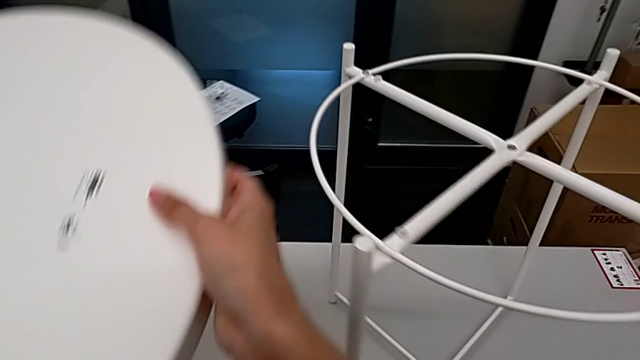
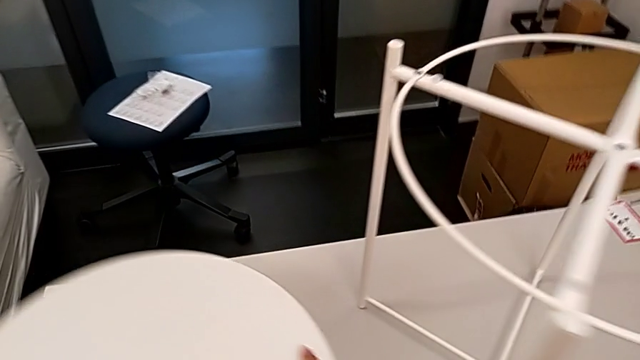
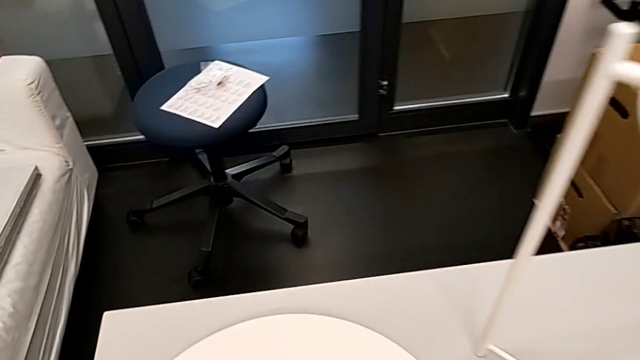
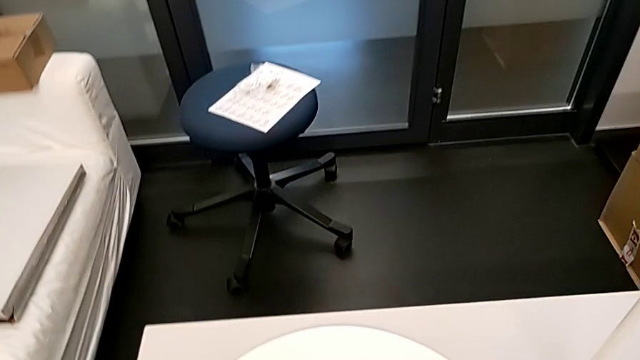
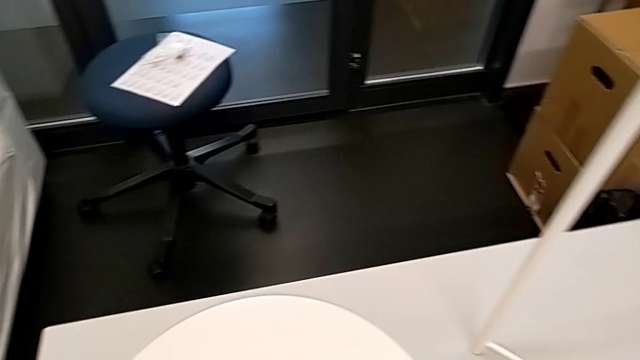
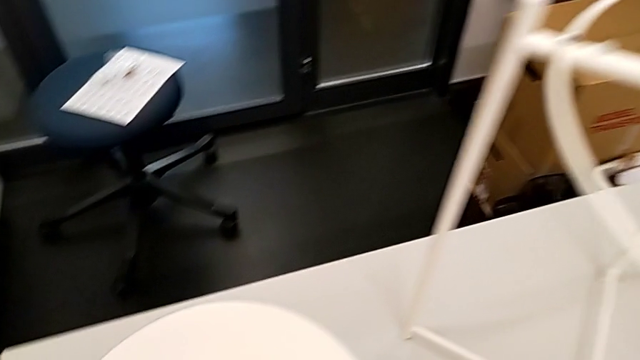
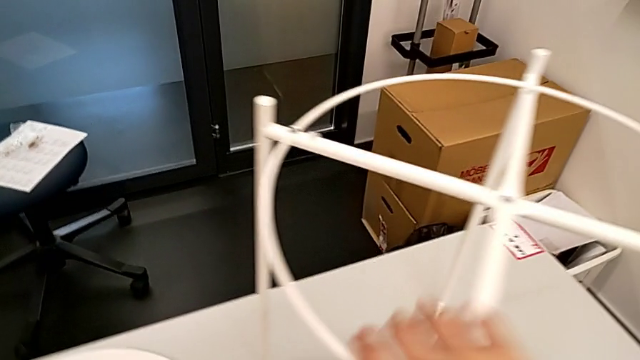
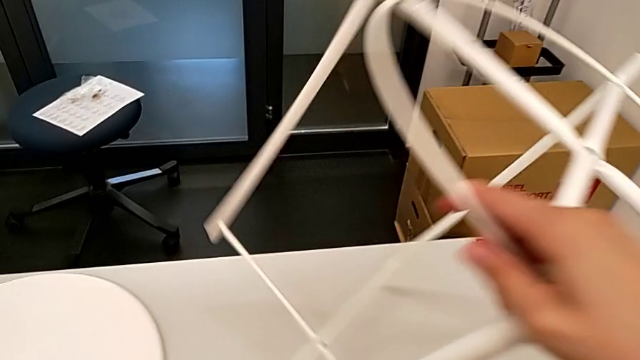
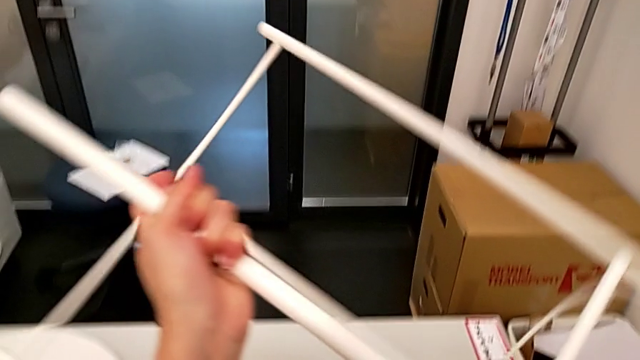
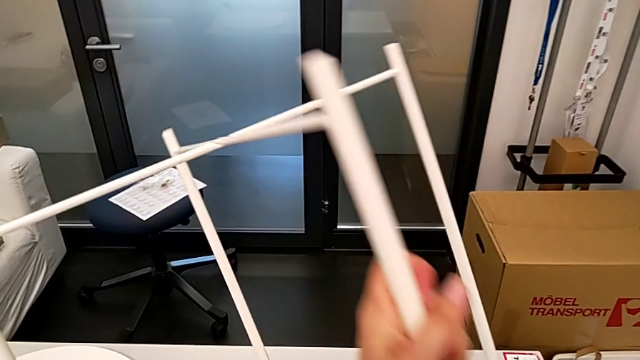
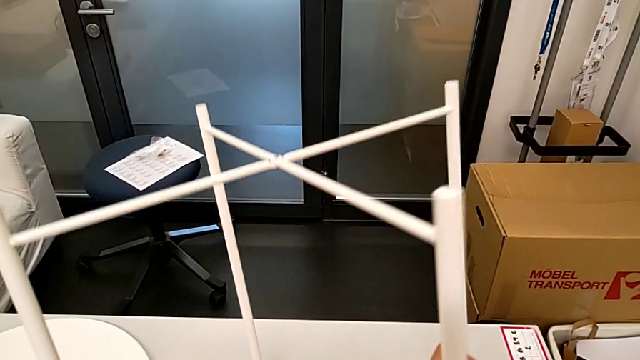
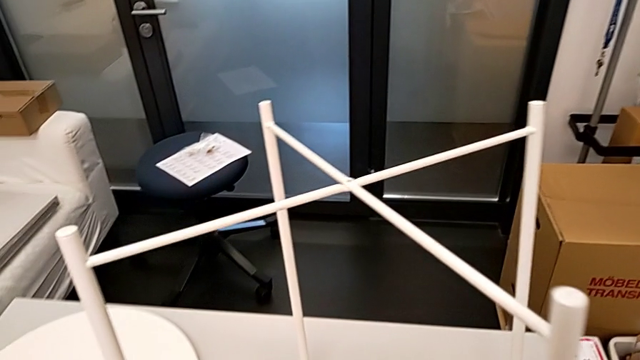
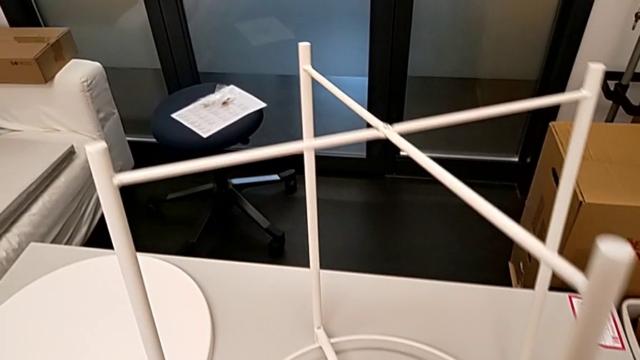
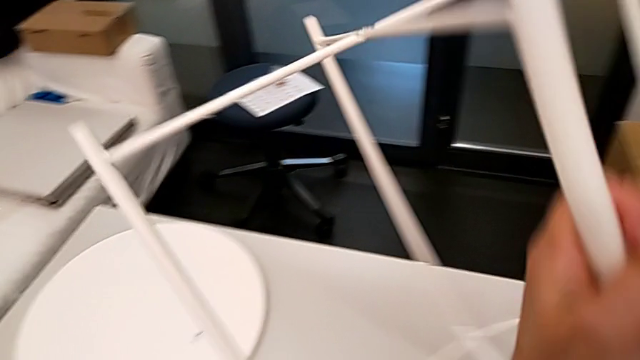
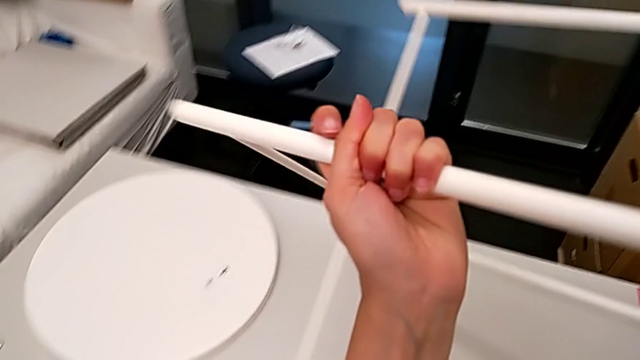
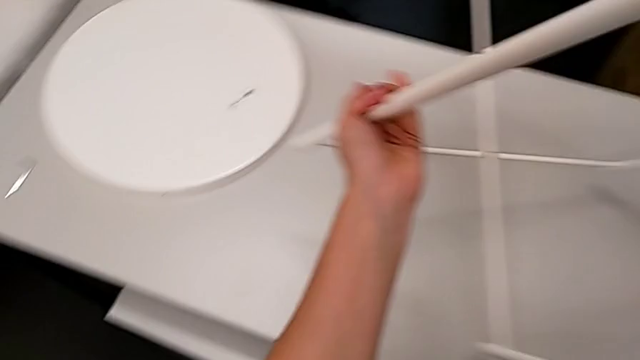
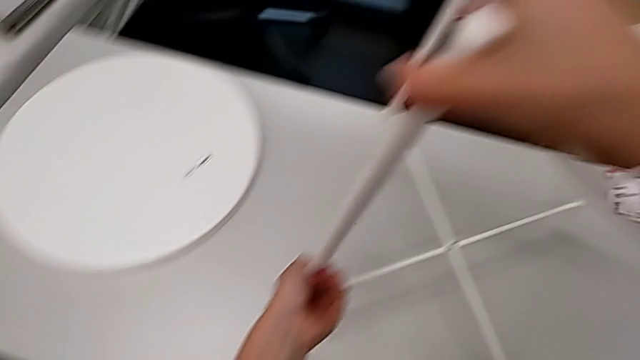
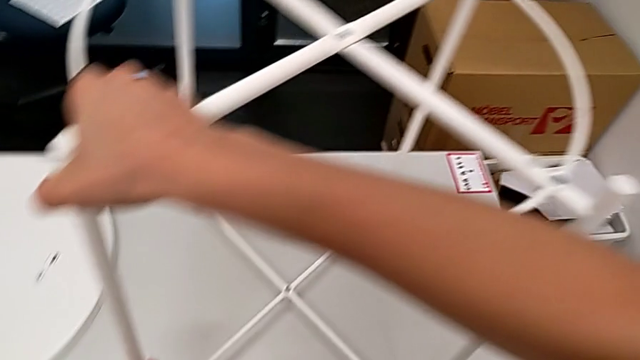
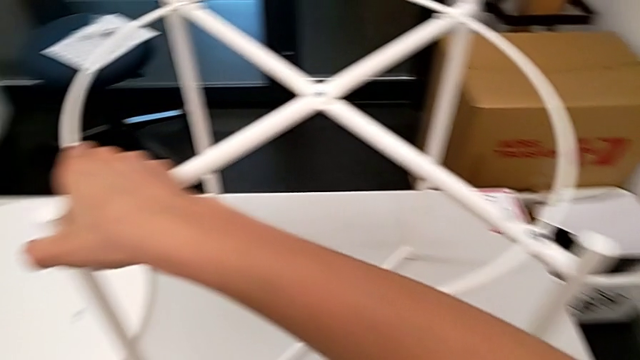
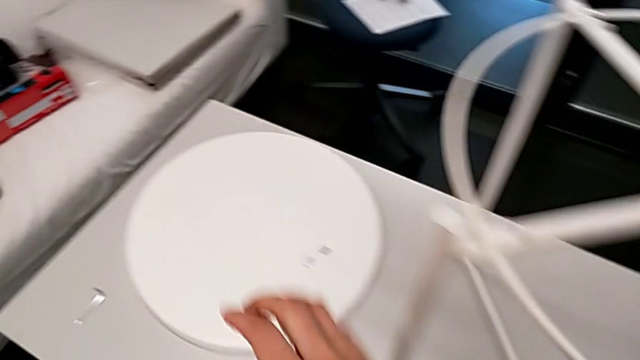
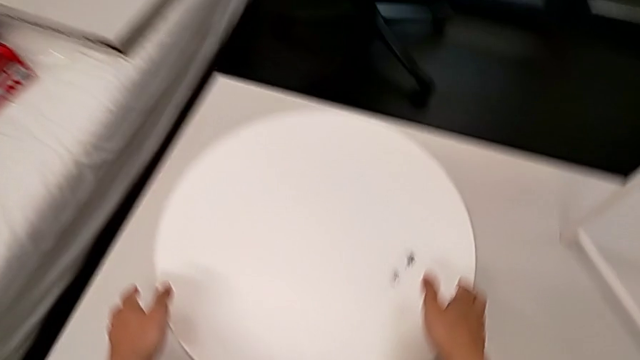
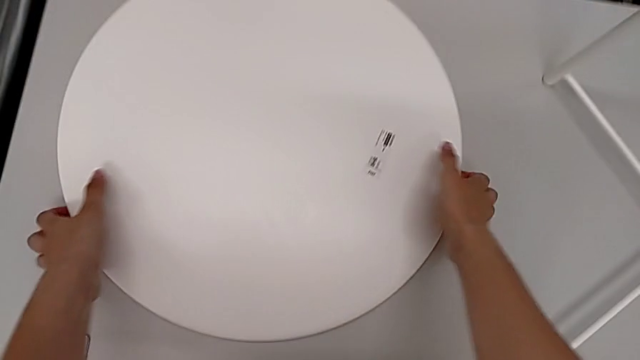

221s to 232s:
The camera wearer is assembling the tray of the table. They place the tray, wrongly rotate the tray table, place the leg, flip it twice, place it and approach the tray.

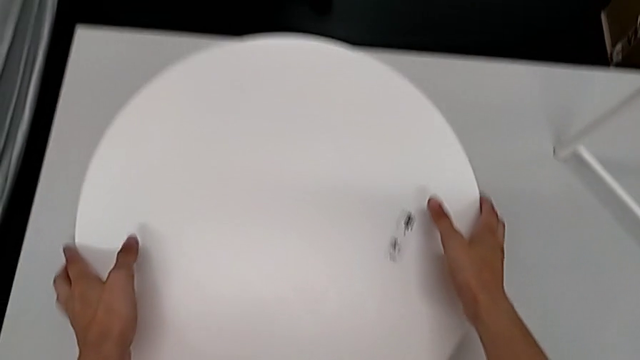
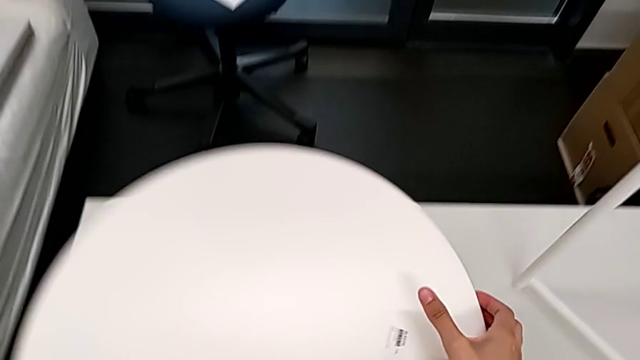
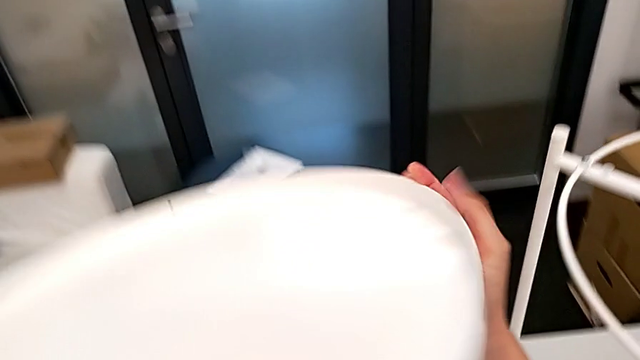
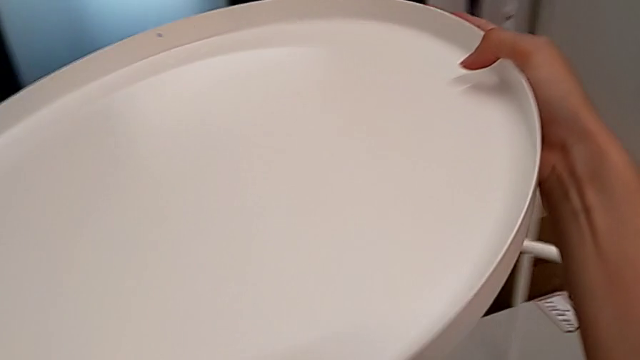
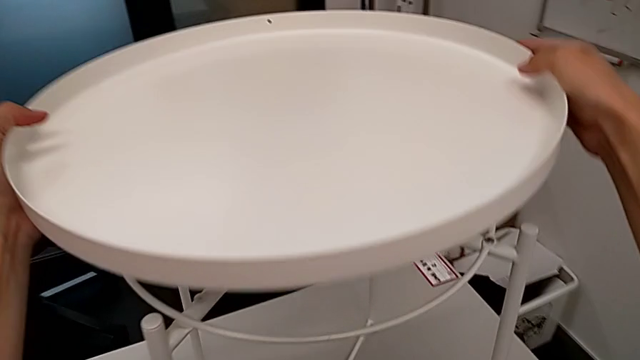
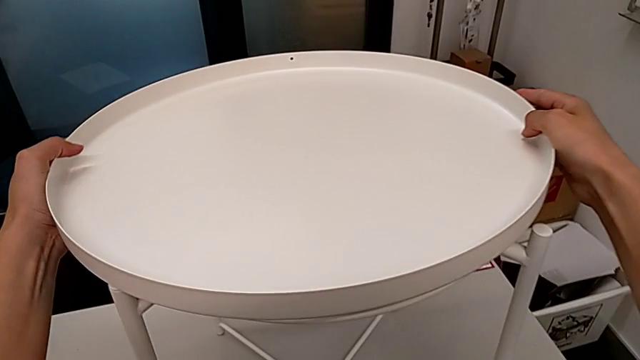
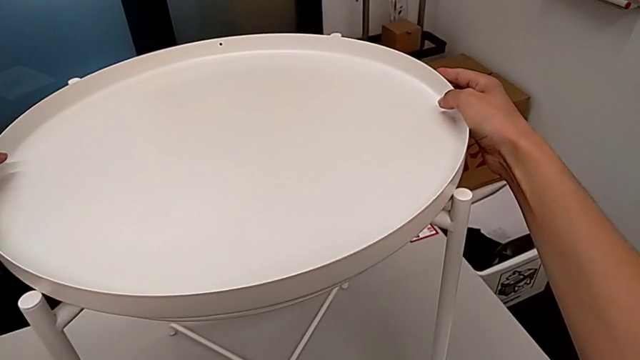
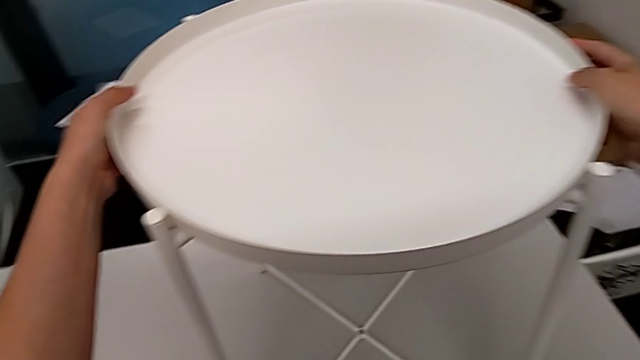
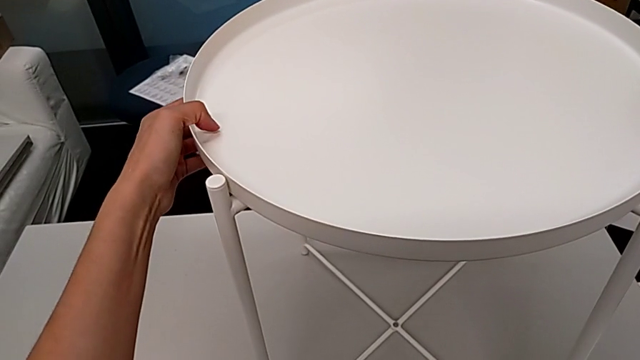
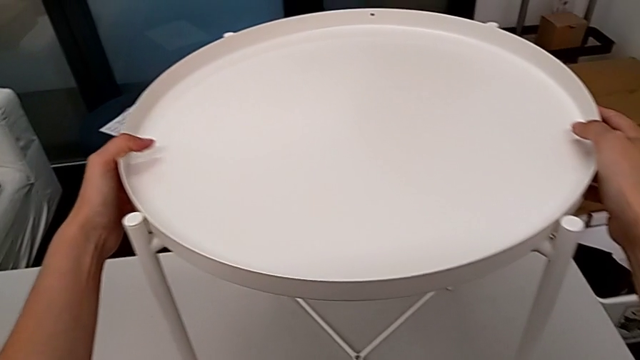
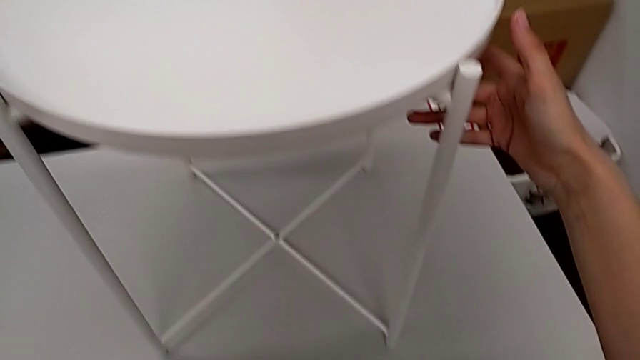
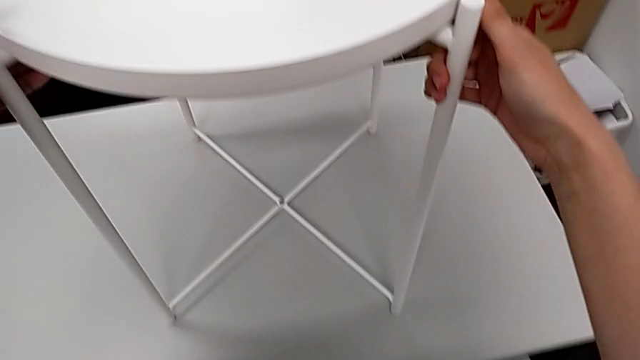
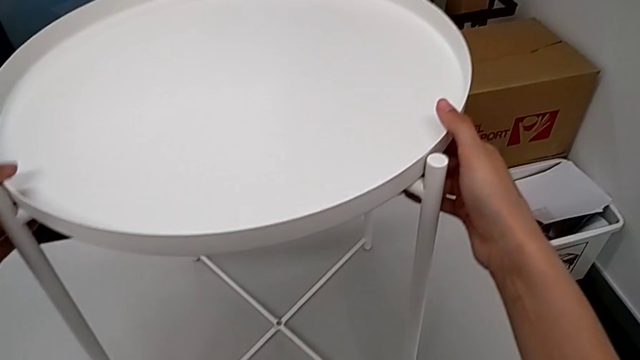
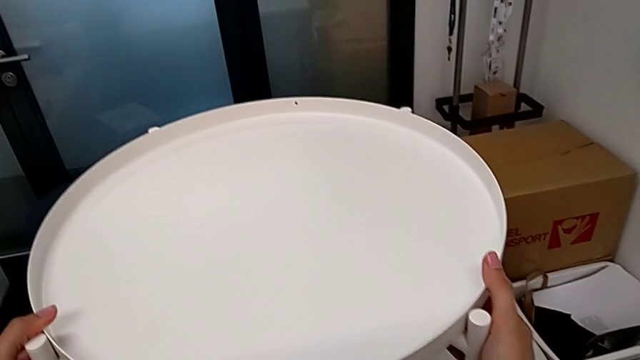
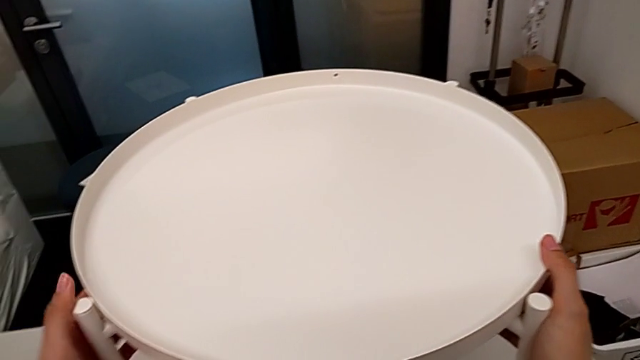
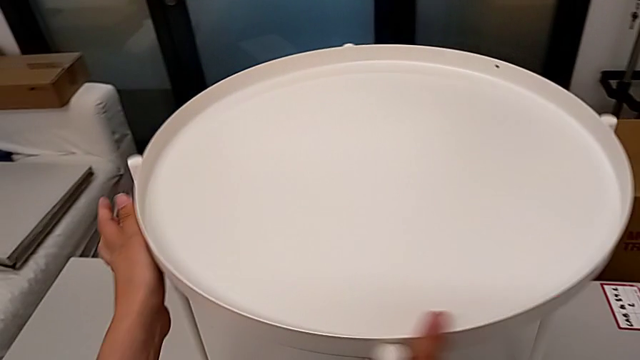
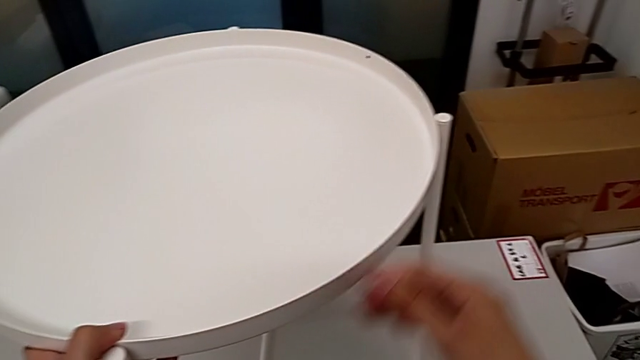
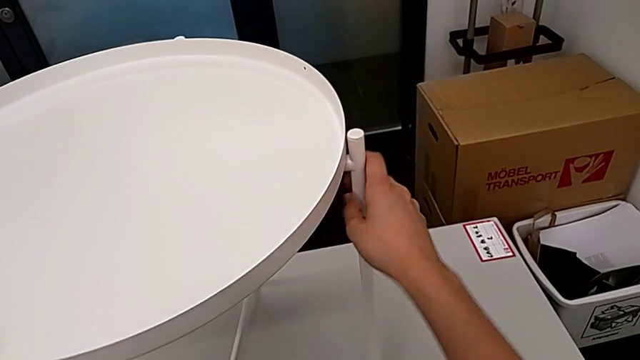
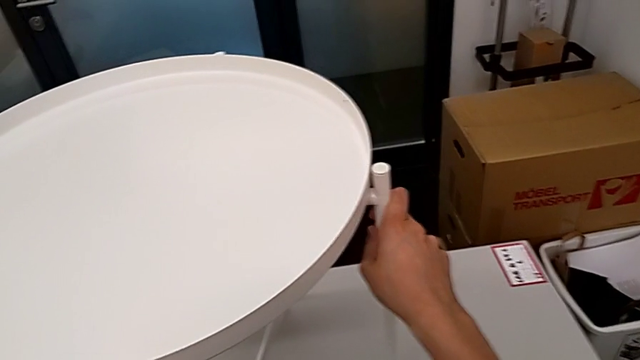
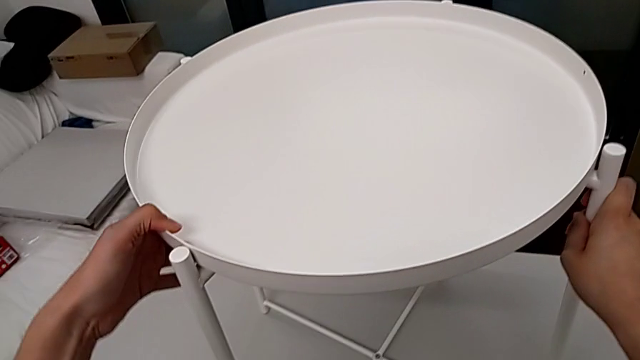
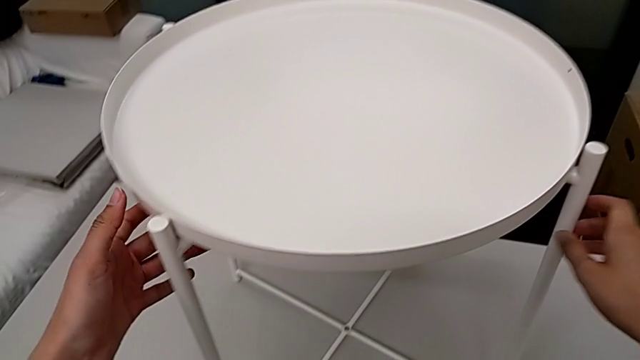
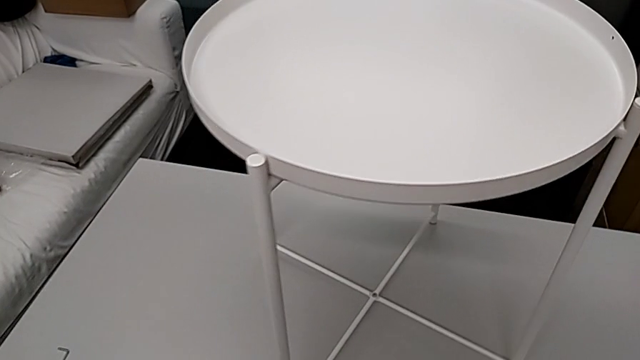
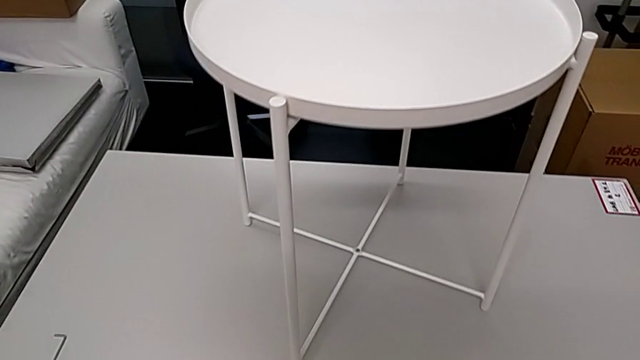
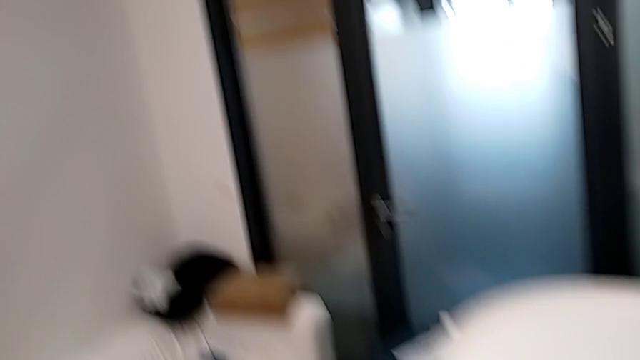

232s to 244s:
The camera wearer is assembling the tray of the table. They flip the tray, approach the top leg, assemble the tray, align it, inspect the tray table and slide it.
